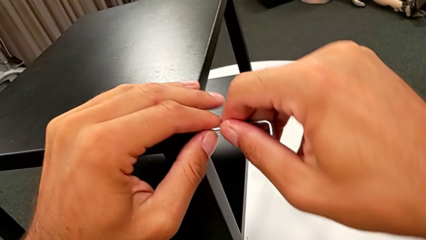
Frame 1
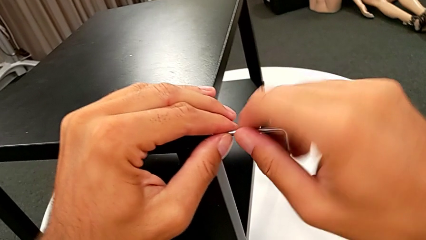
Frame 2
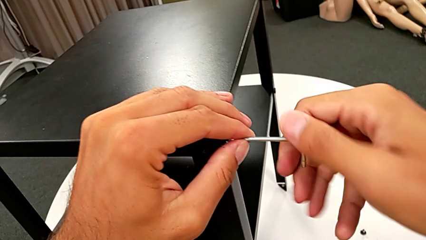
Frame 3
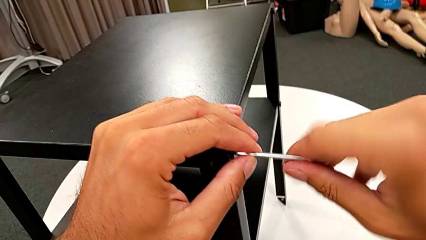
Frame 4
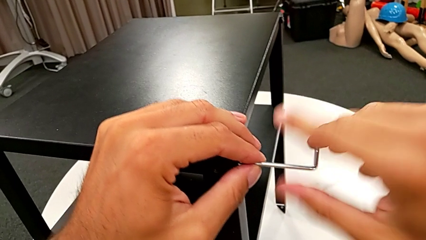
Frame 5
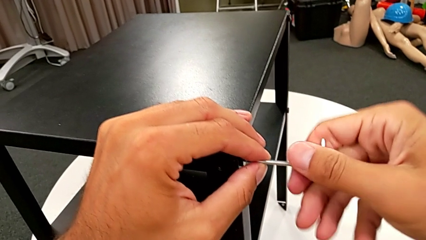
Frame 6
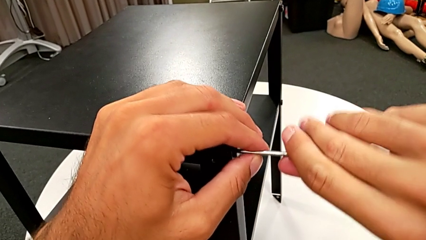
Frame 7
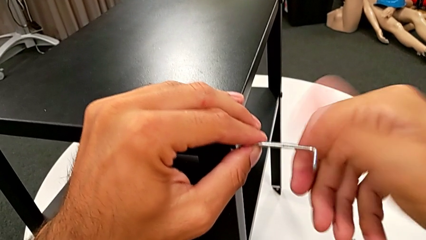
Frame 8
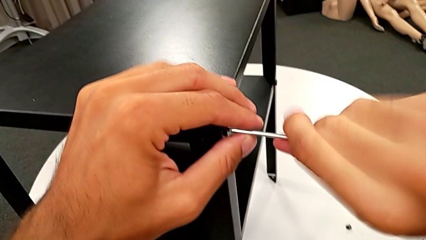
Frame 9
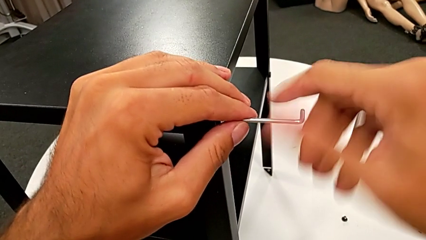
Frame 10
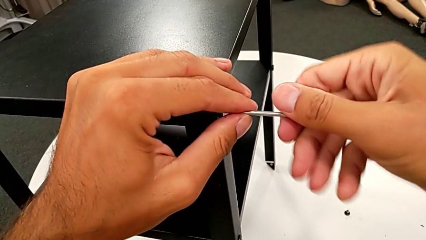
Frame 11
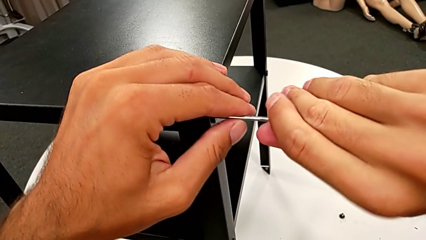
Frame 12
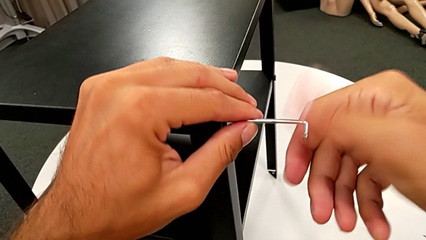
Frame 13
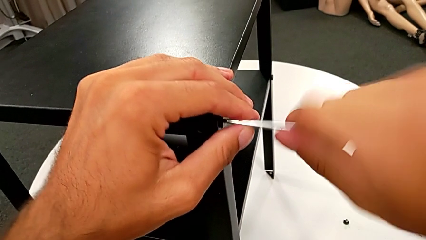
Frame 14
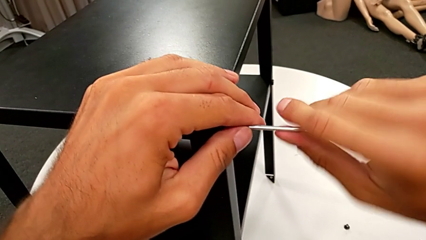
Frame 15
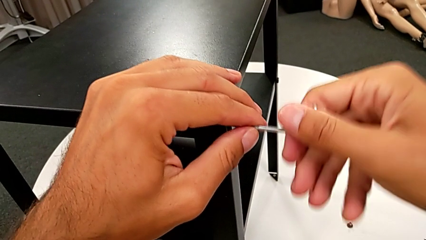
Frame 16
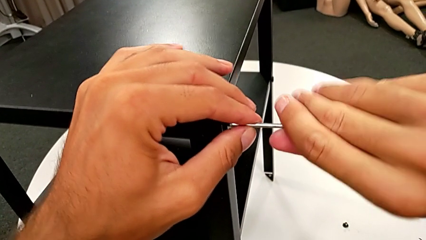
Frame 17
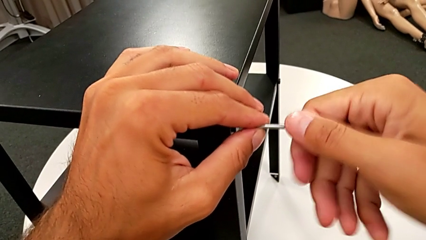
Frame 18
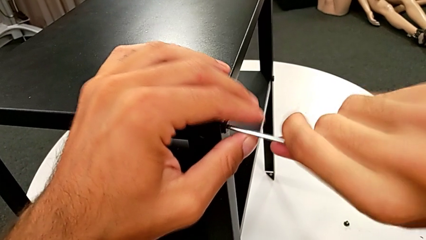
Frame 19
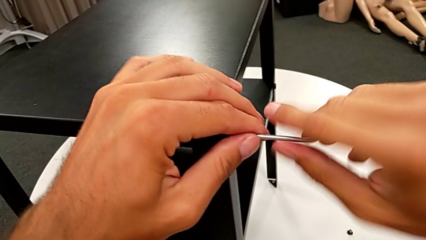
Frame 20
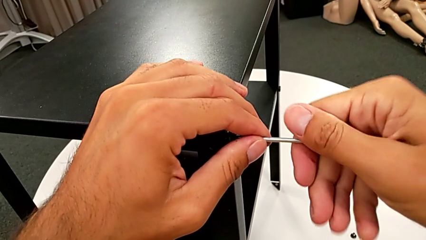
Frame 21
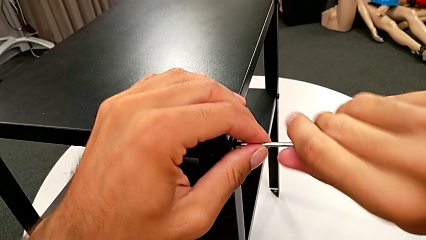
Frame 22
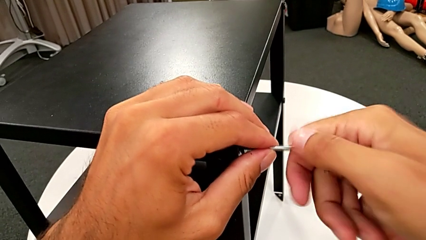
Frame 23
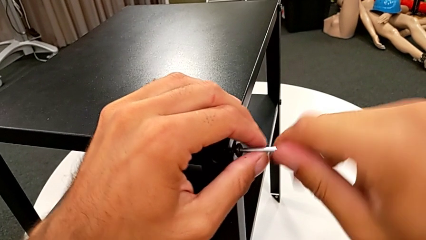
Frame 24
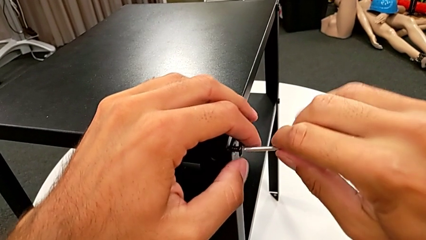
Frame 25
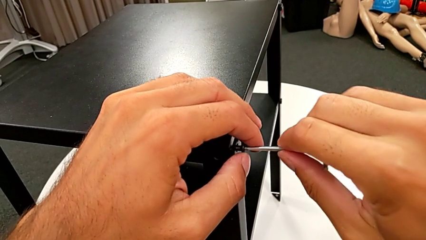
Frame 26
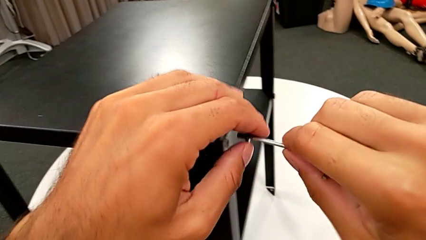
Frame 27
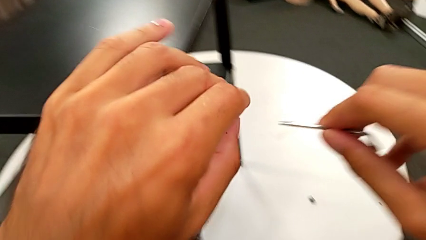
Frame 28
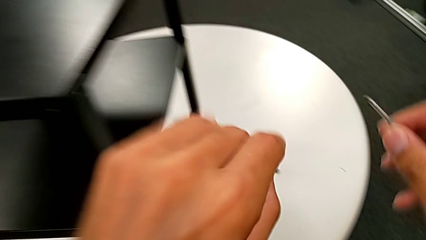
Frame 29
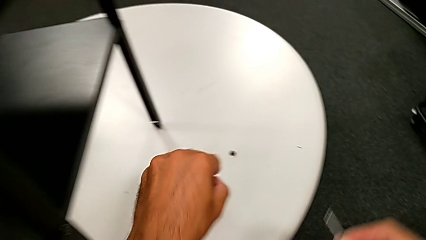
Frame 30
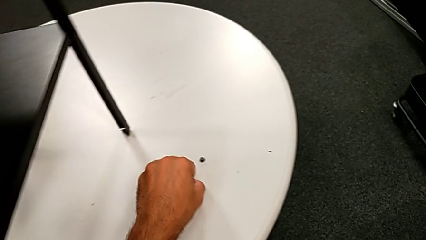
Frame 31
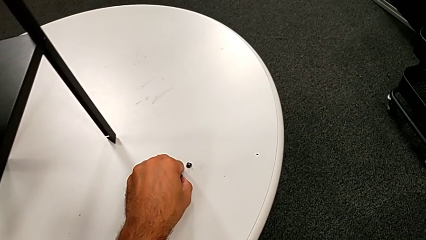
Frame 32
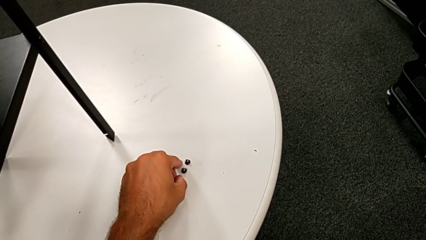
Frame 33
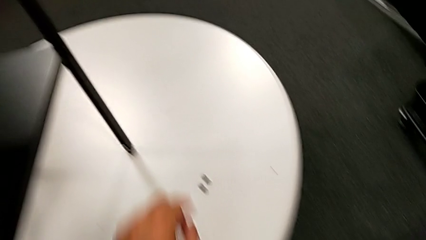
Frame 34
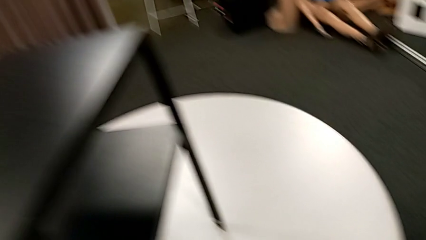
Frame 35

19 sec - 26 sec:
The camera wearer is unscrewing the first leg from the table. They keep unscrewing the hex socket head, disassemble it, withdraw the Allen wrench, place the hex socket head and approach the nightstand.

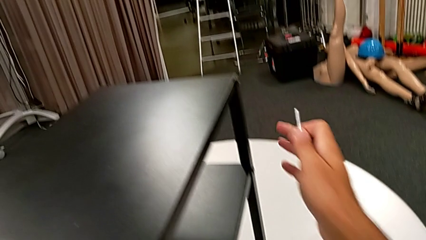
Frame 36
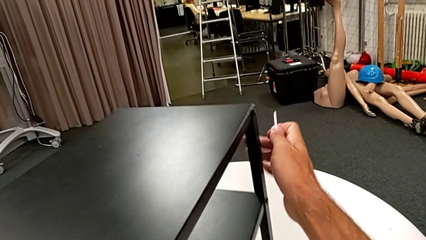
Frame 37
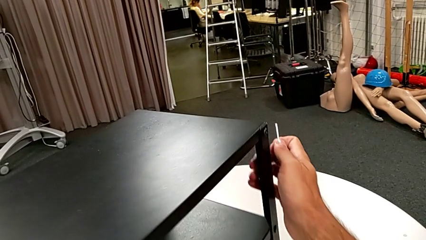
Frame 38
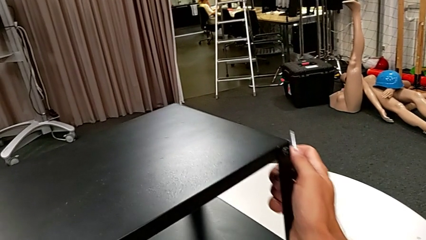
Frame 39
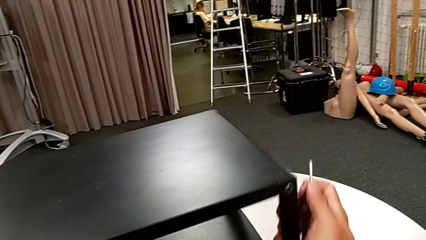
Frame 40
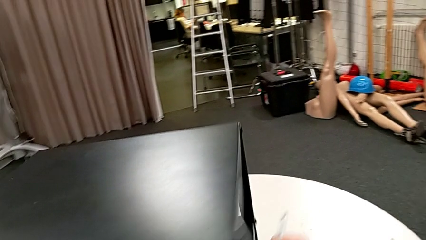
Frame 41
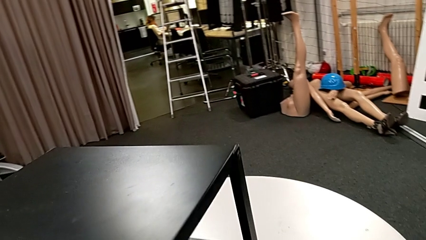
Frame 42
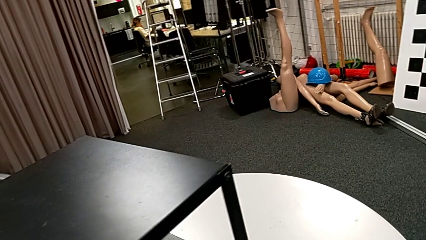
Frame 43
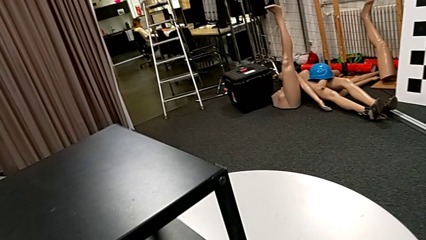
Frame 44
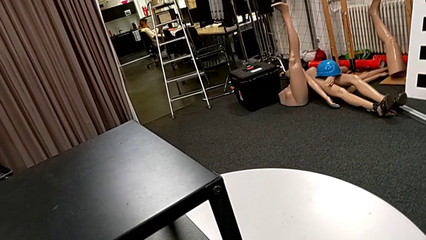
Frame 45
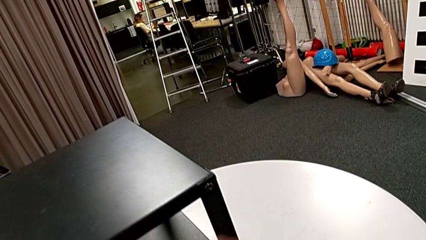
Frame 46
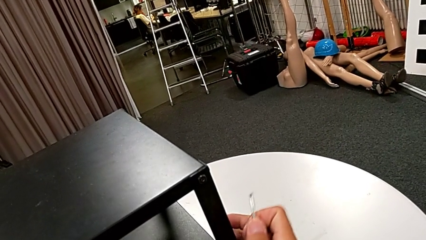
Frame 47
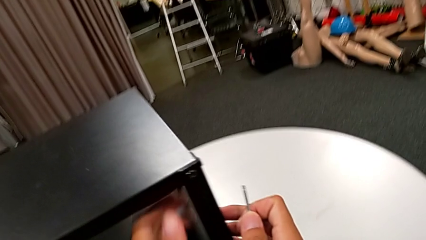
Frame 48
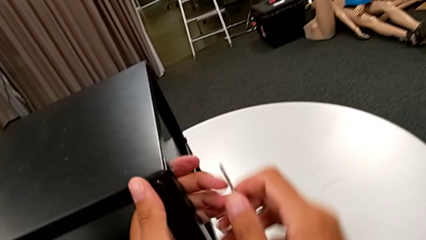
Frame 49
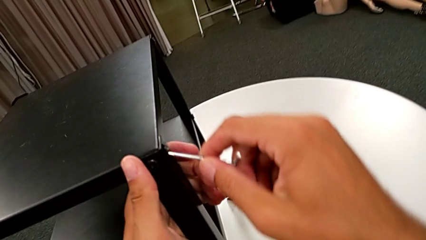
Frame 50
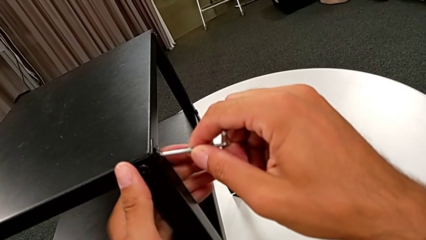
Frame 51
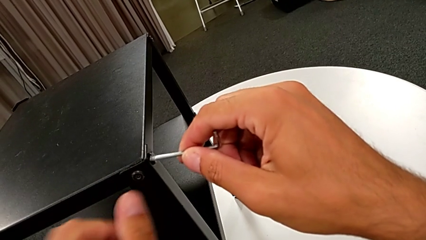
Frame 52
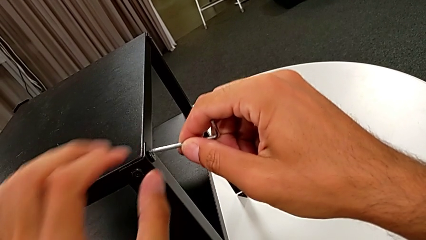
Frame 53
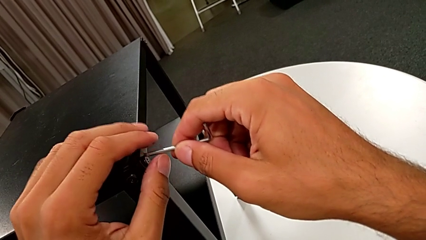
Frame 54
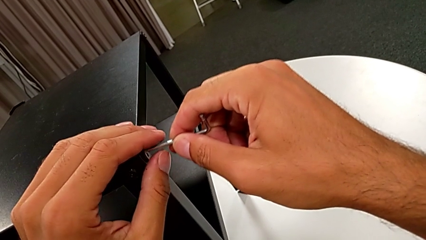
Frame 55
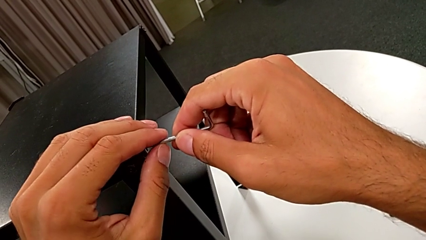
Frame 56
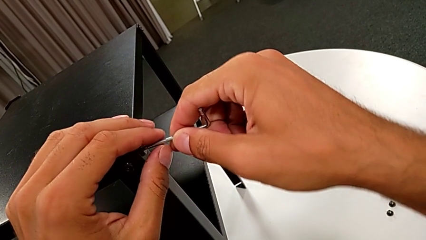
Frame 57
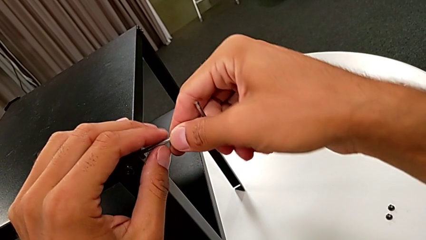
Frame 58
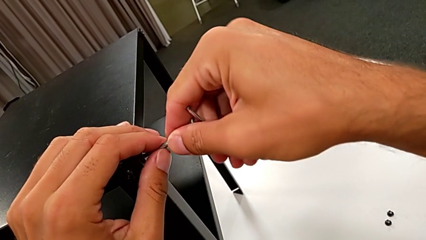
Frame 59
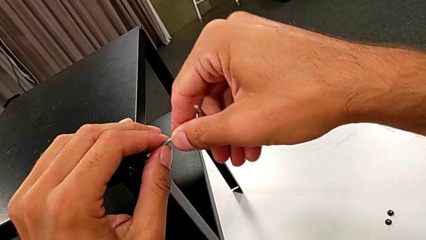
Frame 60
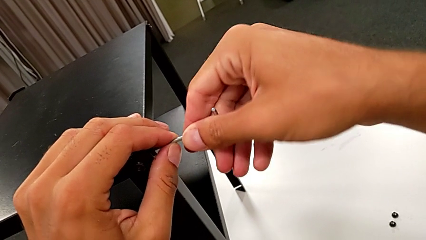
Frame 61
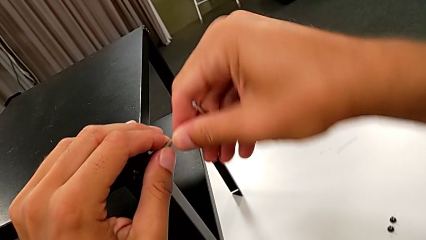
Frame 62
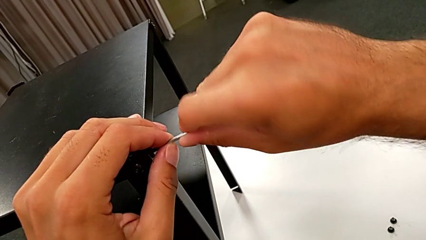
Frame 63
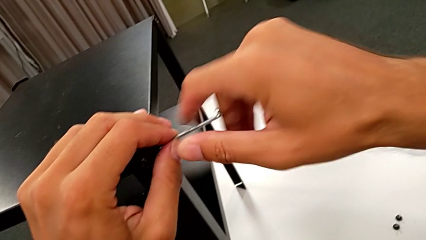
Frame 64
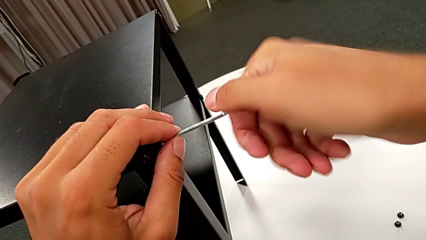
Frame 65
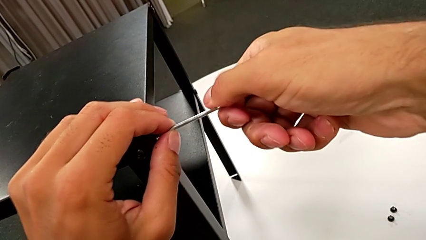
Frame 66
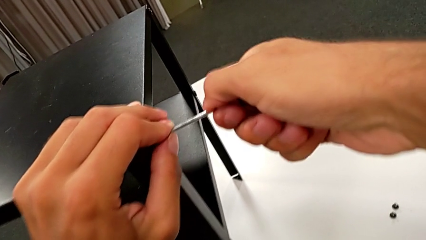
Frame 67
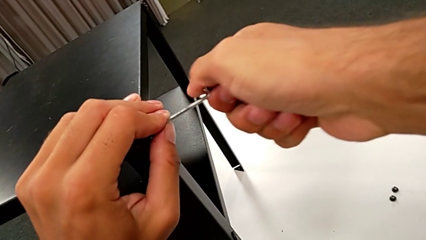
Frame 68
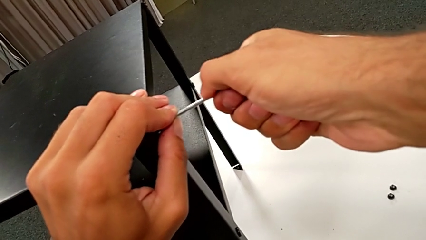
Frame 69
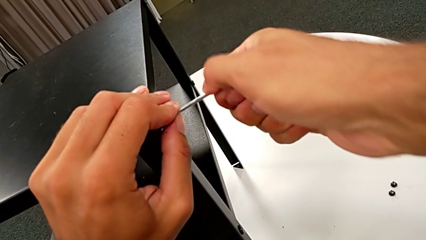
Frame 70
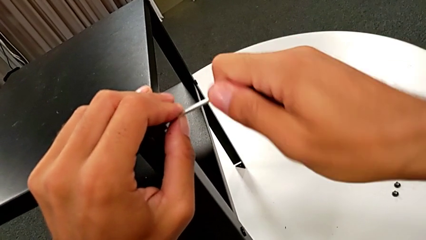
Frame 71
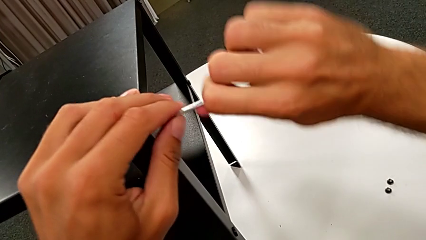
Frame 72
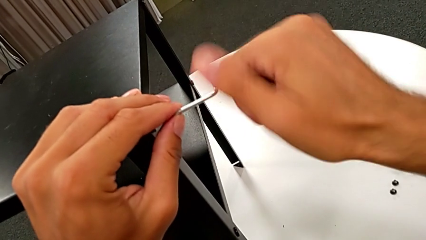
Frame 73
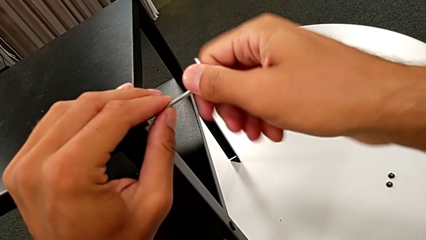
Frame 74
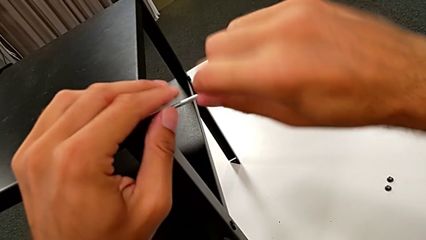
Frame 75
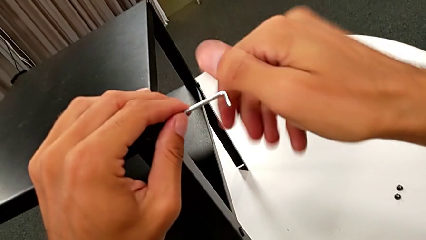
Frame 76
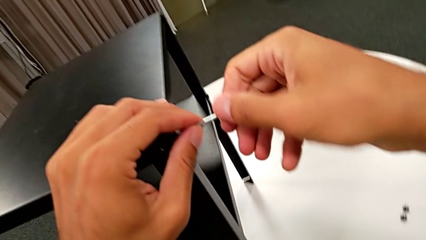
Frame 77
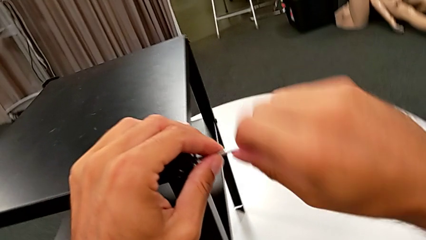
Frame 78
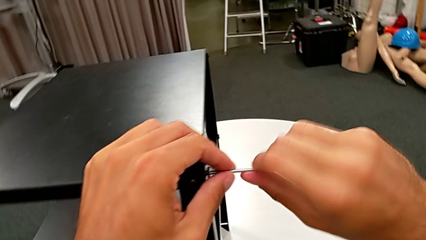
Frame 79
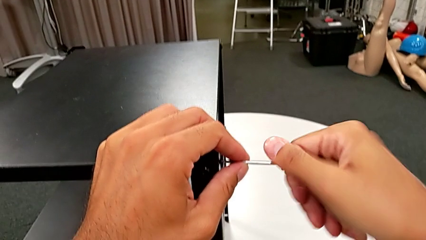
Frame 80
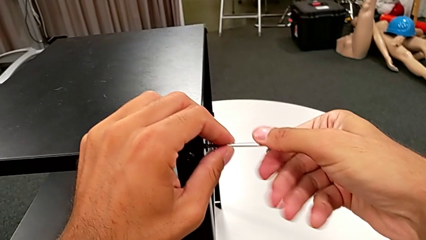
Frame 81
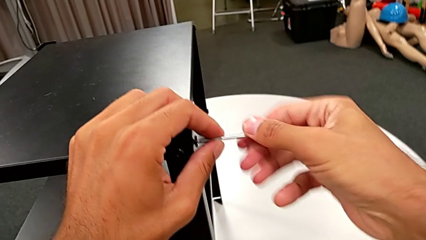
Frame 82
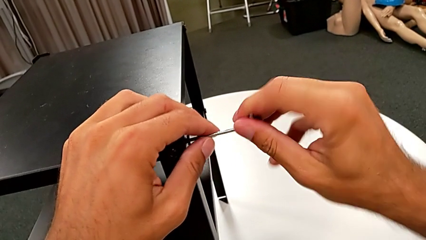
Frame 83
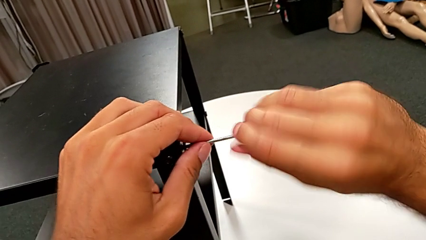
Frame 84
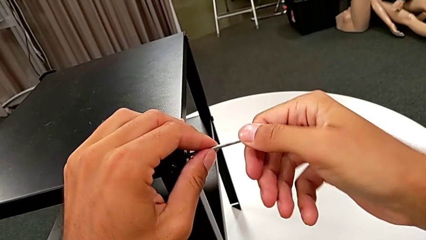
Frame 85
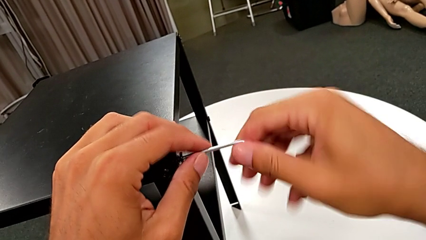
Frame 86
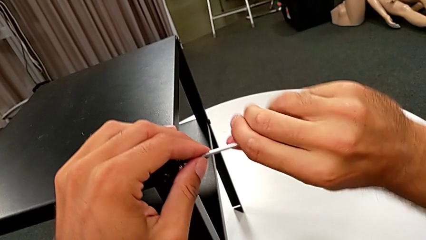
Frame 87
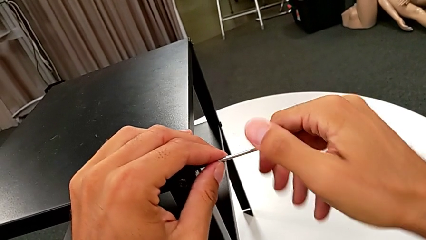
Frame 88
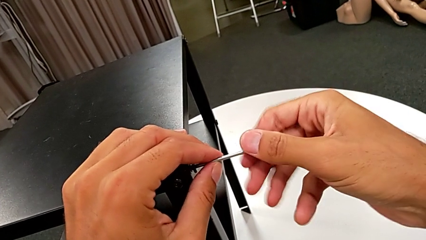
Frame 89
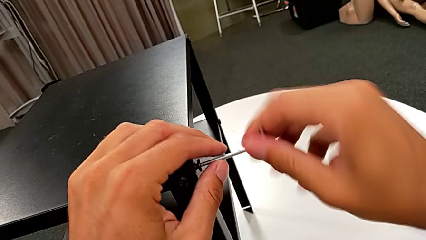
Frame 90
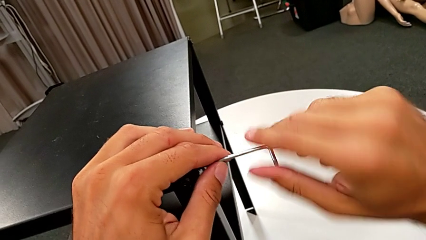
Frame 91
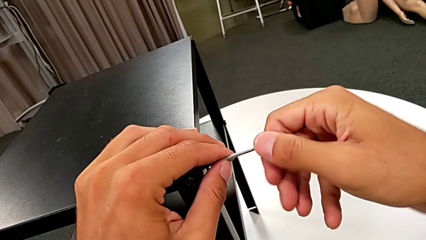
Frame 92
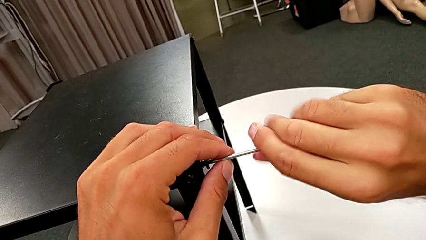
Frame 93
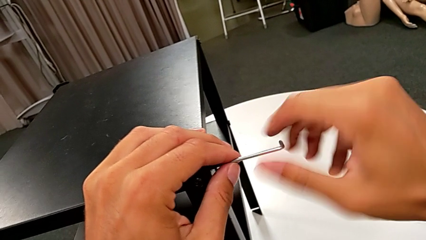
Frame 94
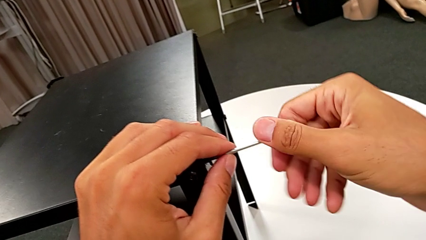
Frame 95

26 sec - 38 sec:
The camera wearer is unscrewing the second leg from the table. They rotate the nightstand, insert the Allen wrench and begin to unscrew the hex socket head.
